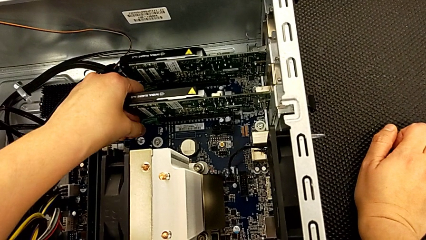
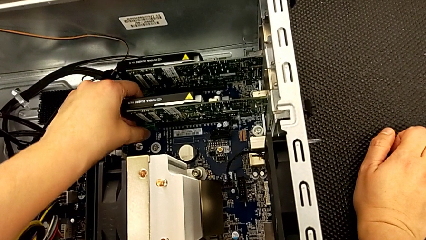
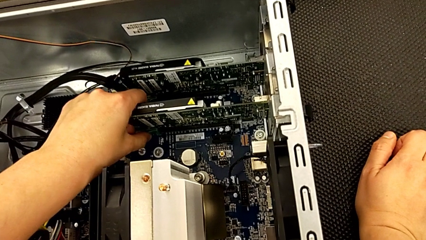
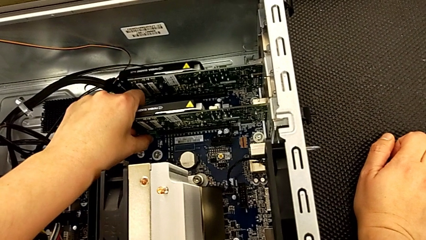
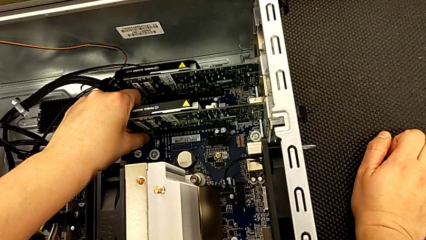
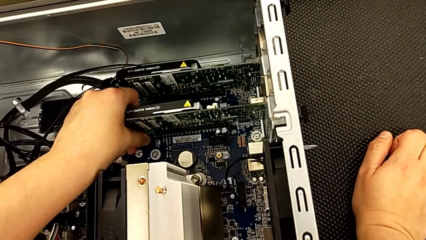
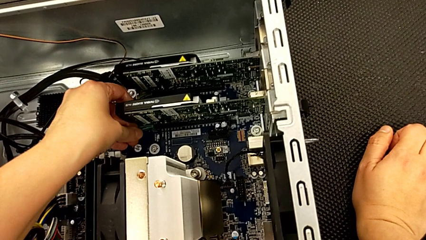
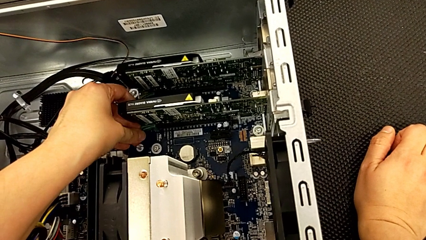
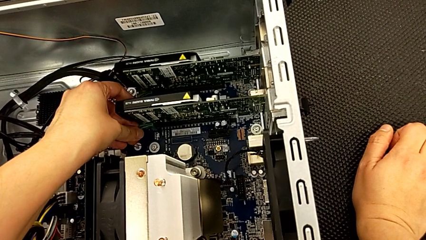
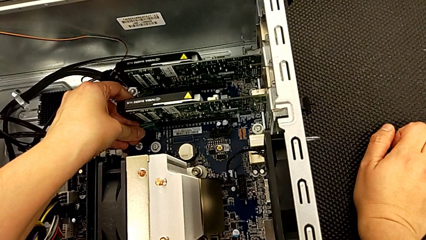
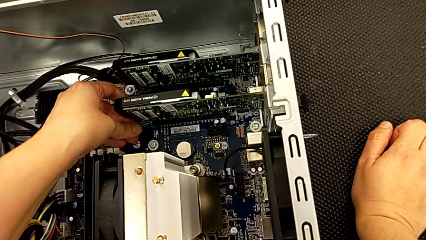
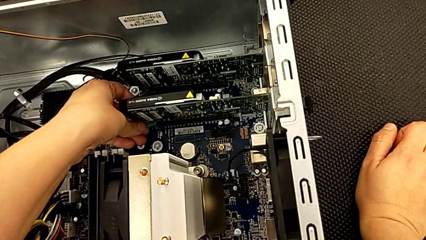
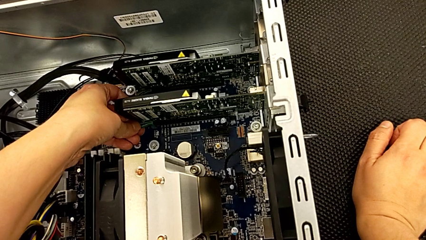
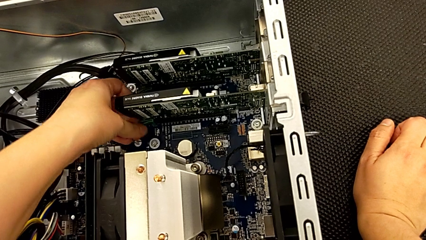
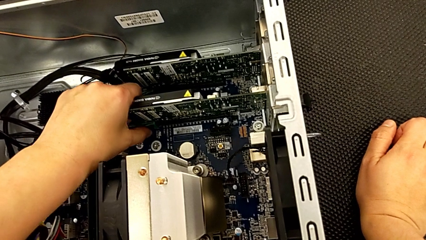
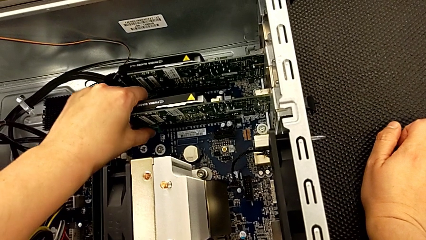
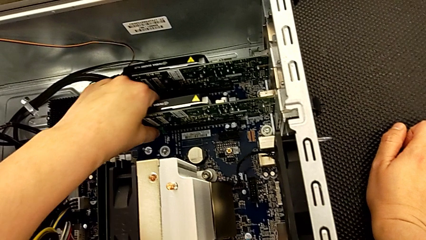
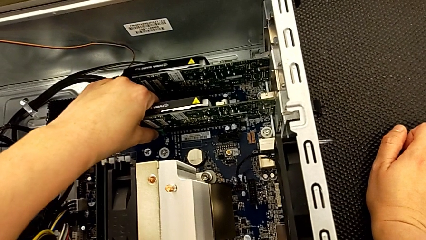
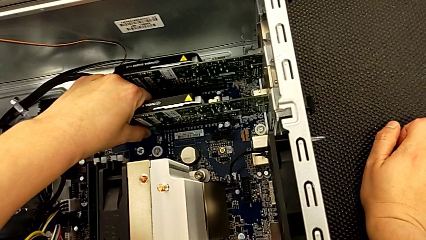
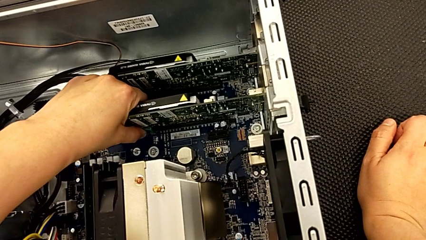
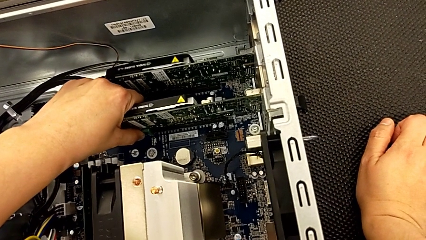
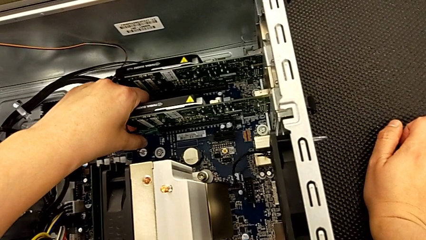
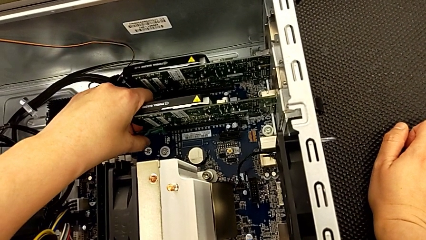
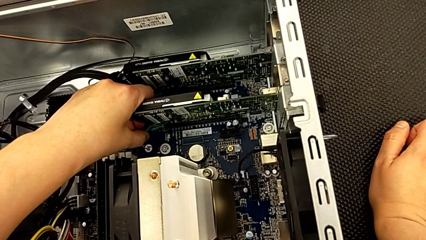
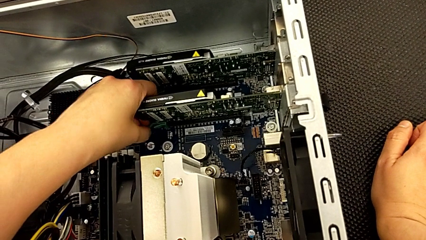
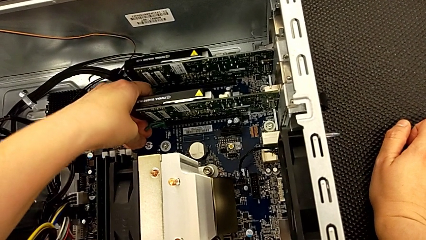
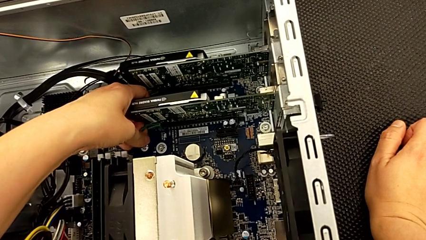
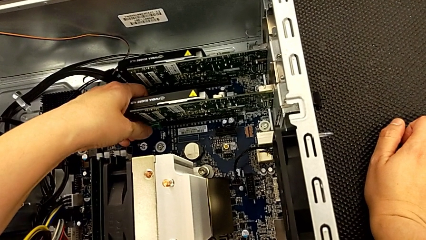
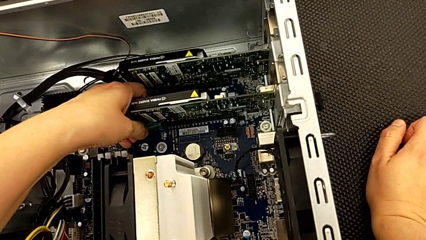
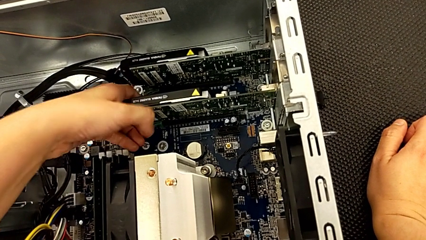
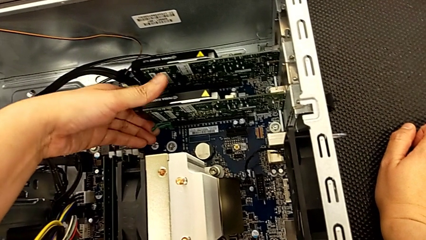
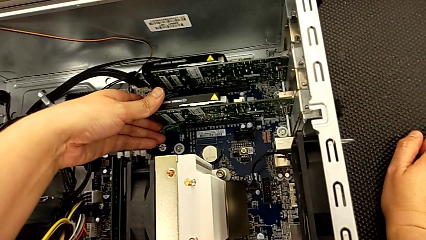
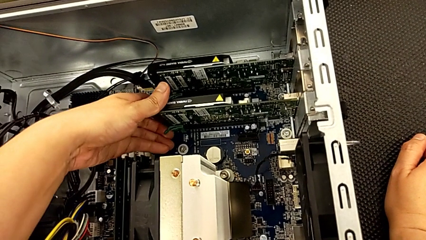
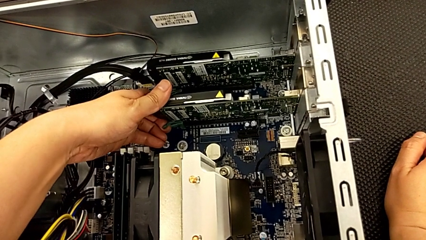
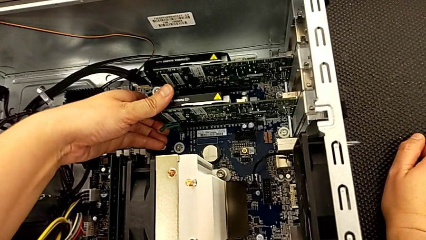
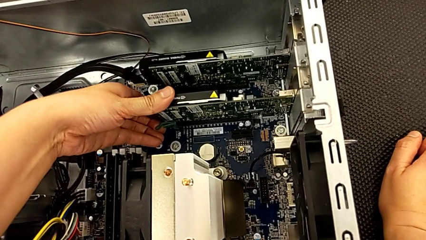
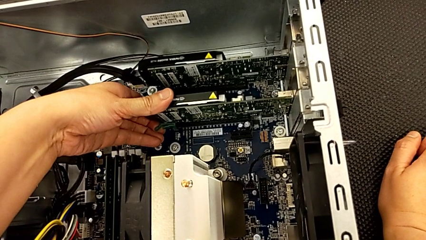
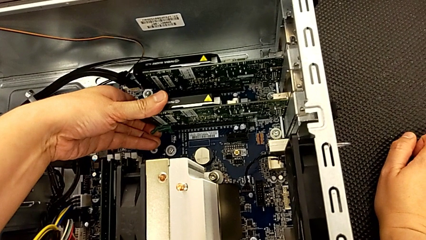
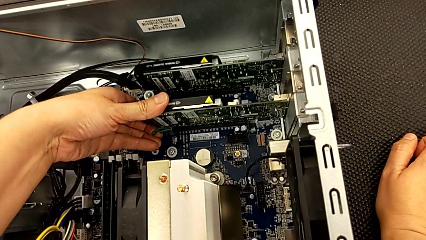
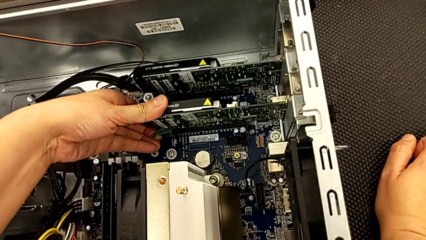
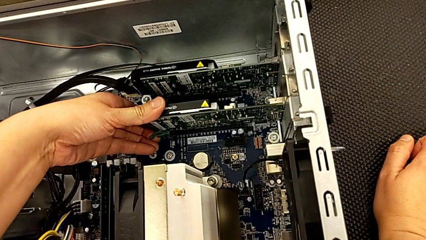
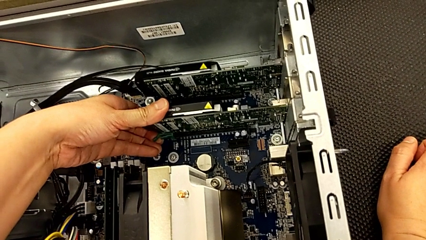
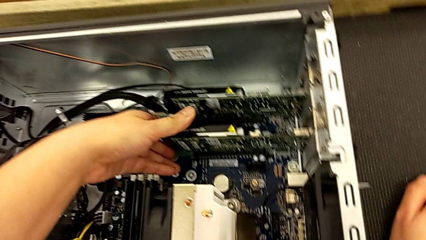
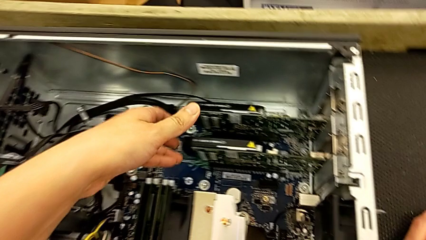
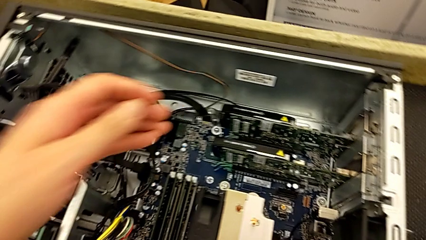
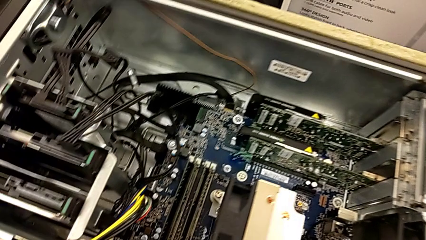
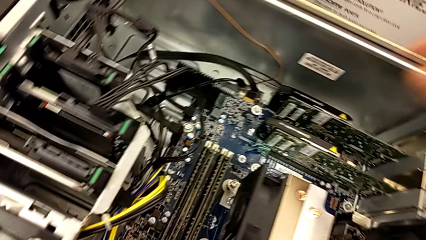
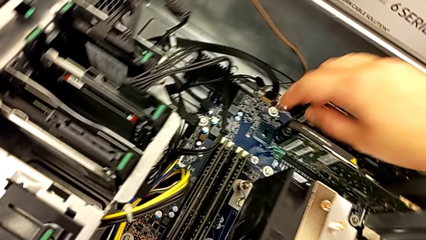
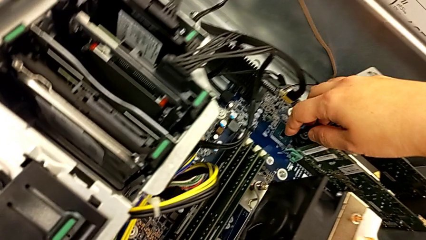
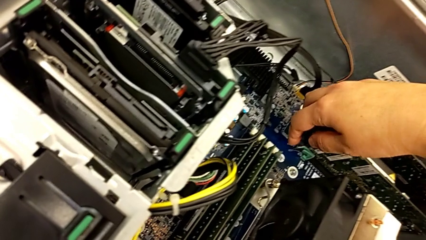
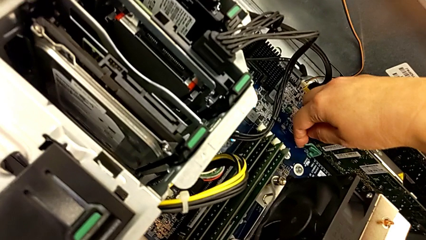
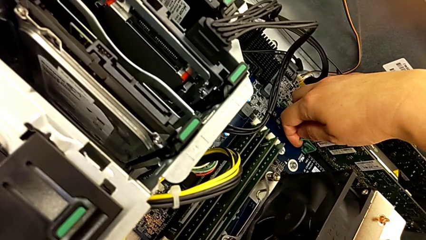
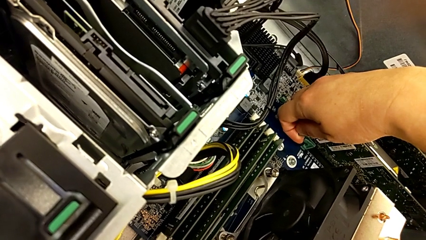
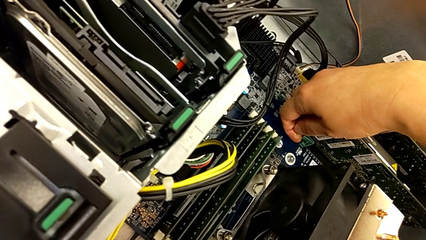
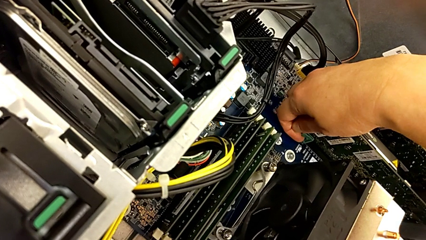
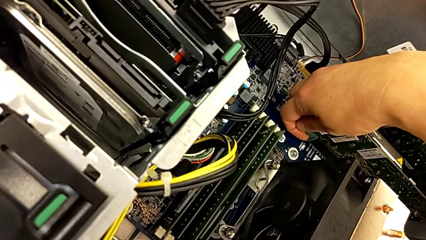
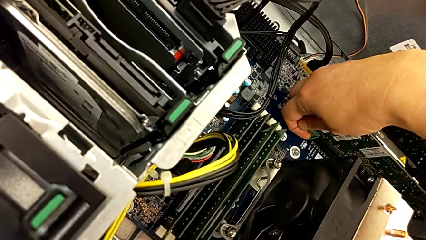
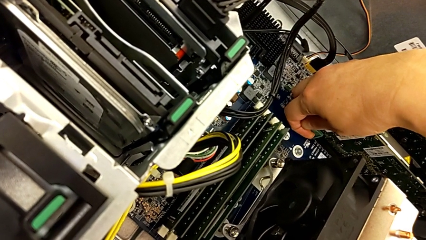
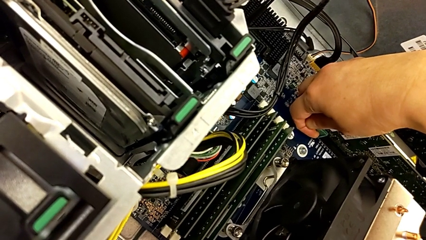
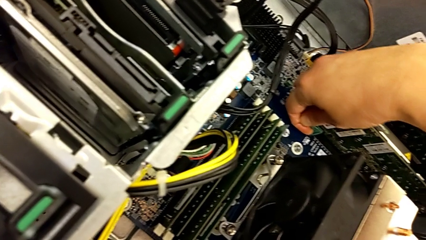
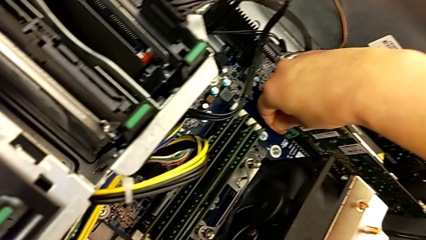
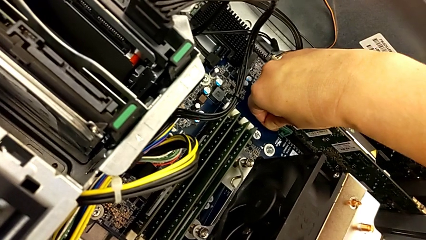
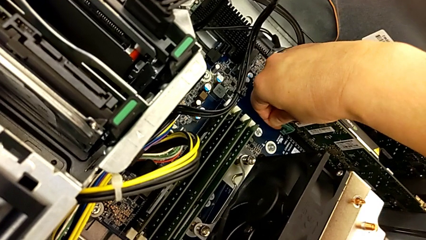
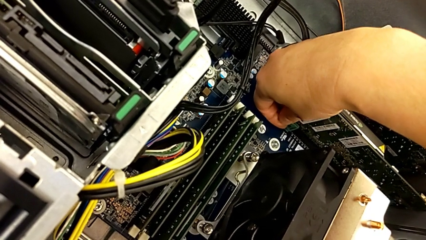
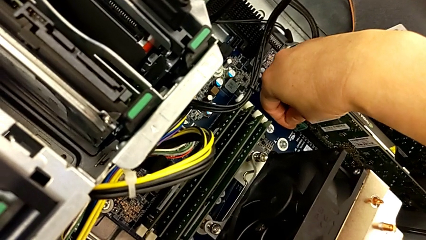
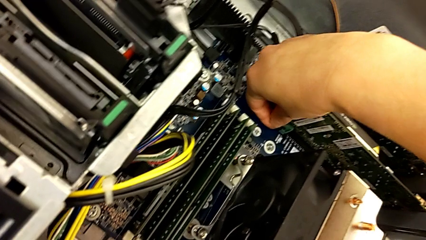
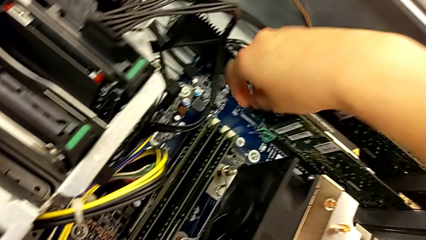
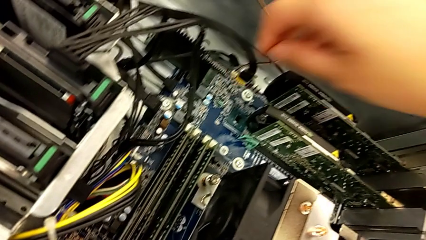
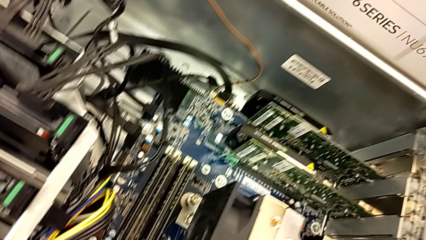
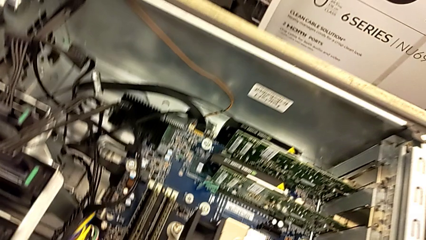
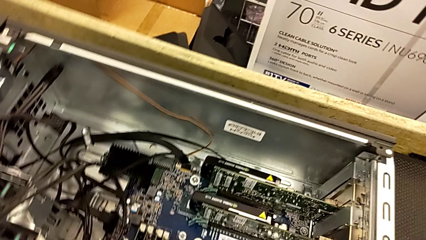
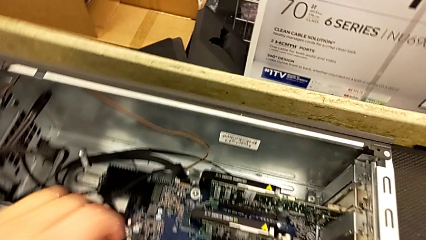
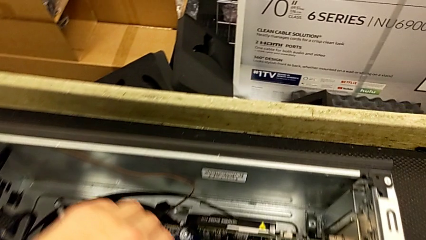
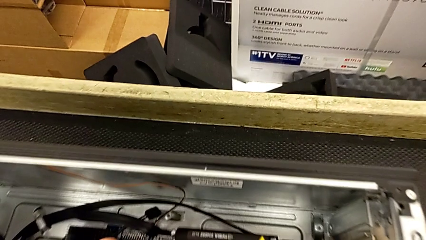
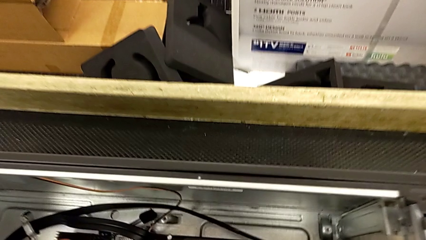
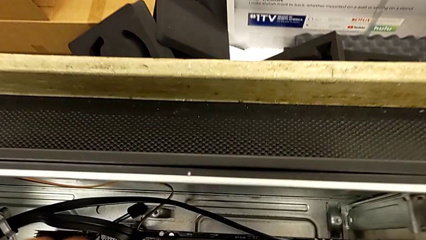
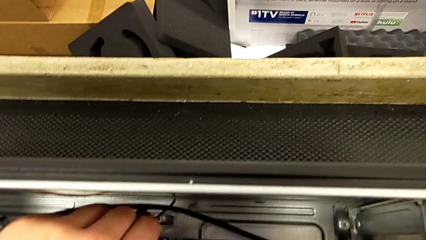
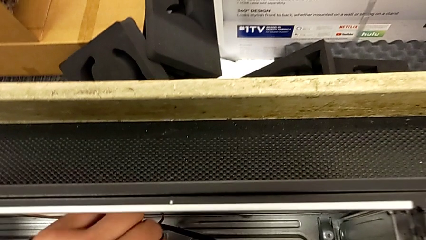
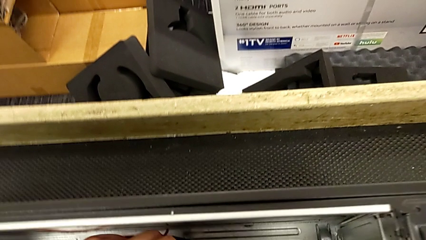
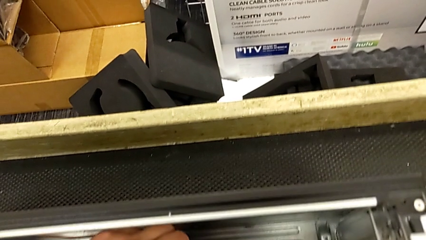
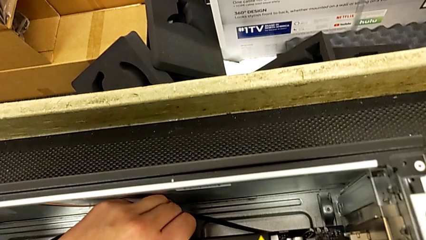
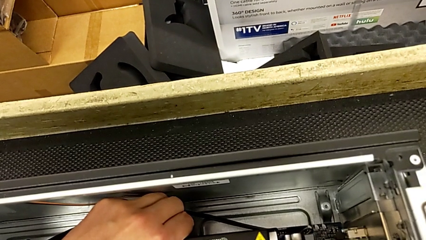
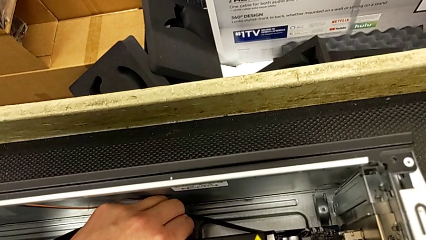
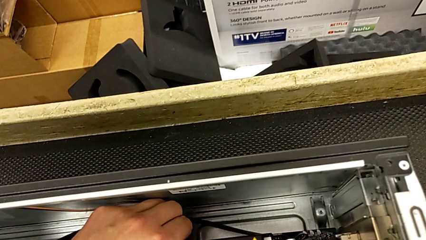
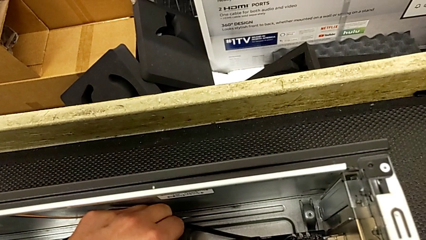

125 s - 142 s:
The camera wearer is removing the first graphic card. They keep wrongly unlocking the computer tab, not being able to unlock it, wrongly unlock it and begin to wrongly pull the graphic card without unlocking the tab first.
